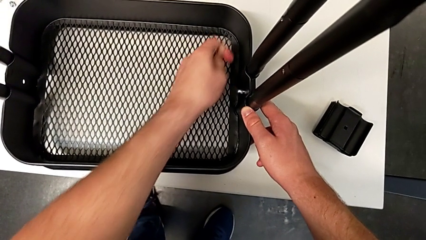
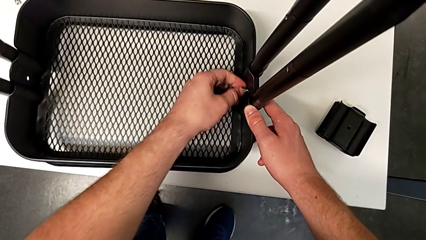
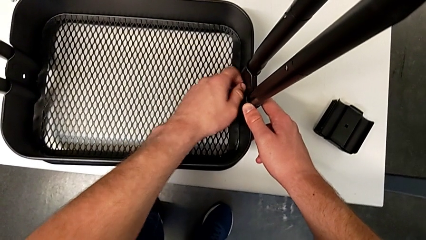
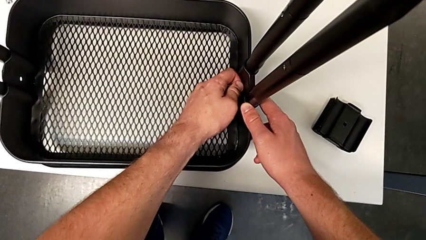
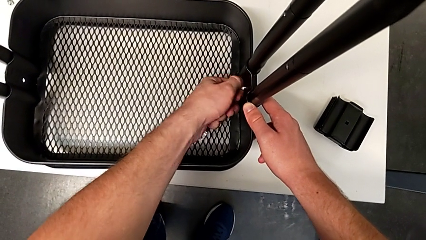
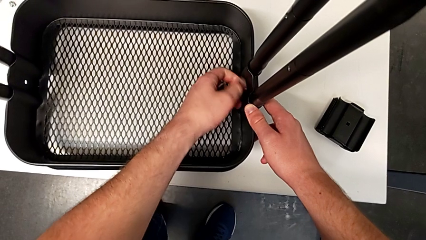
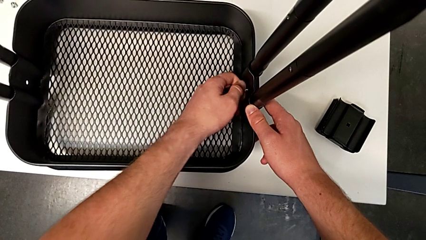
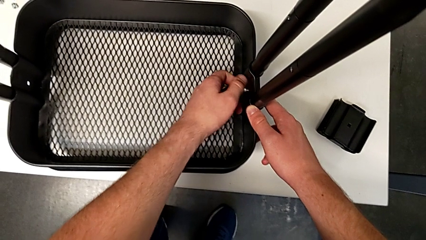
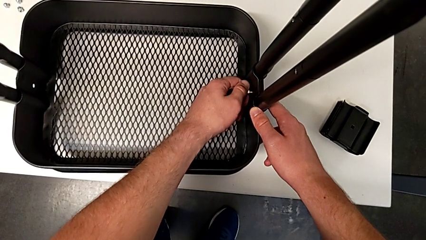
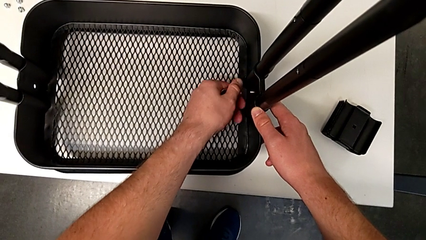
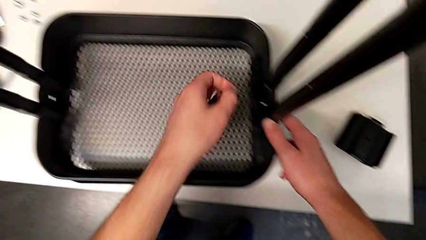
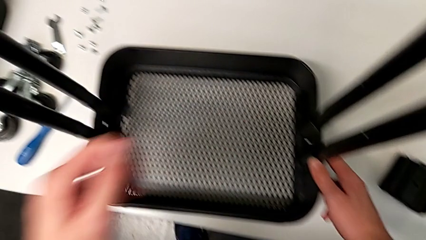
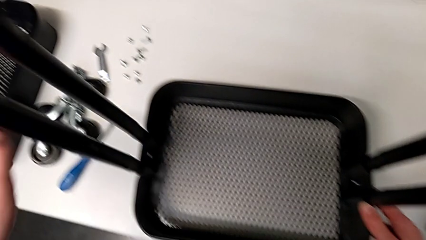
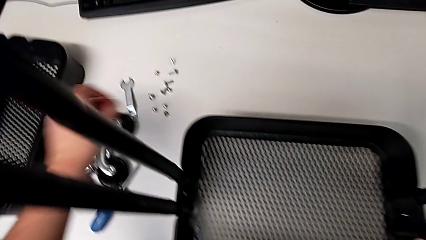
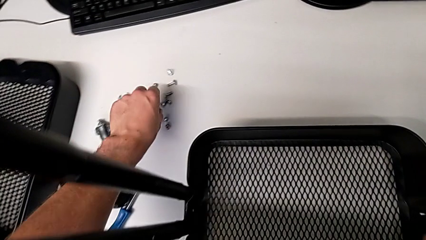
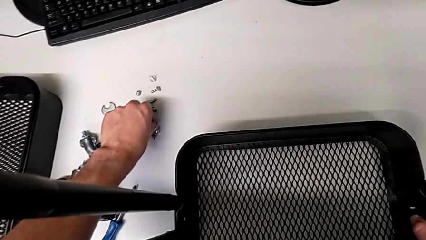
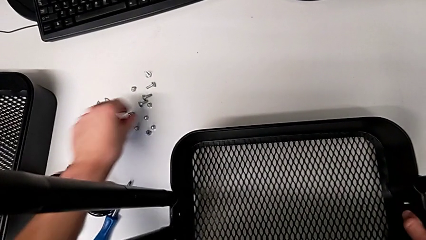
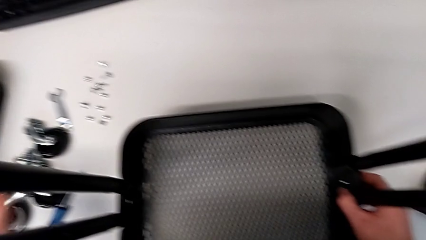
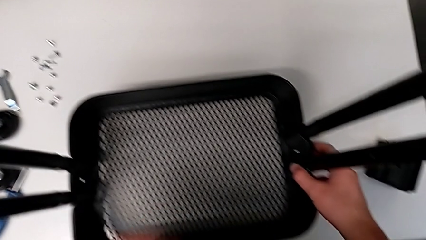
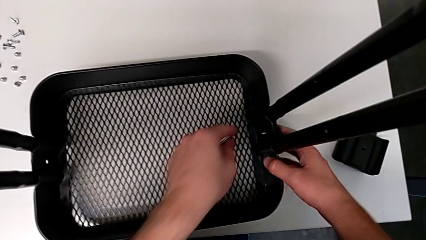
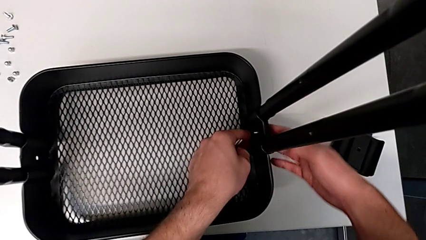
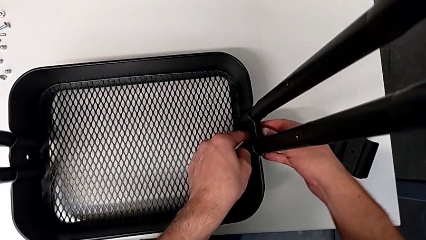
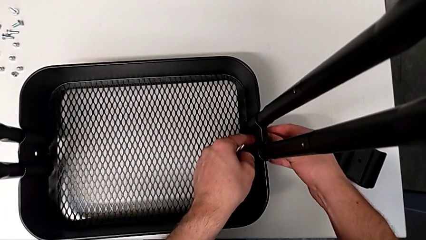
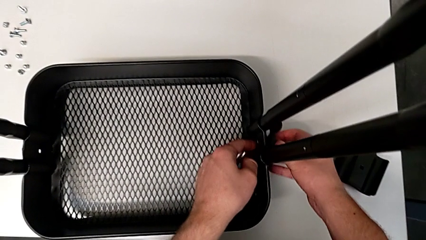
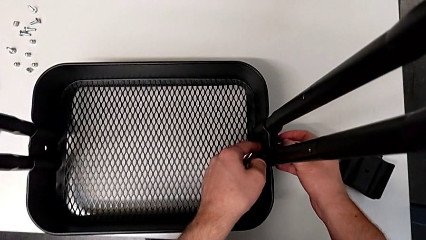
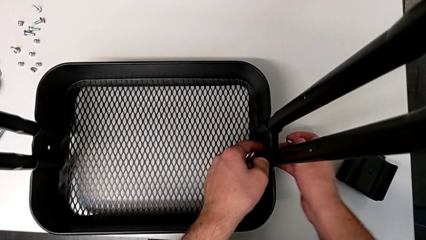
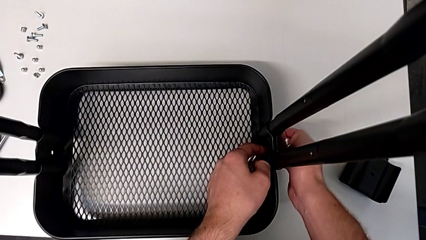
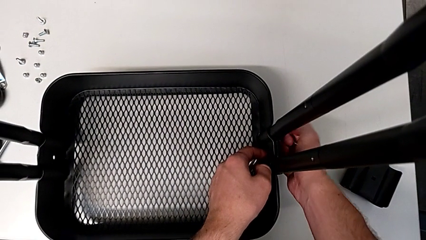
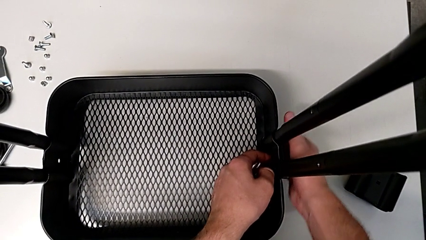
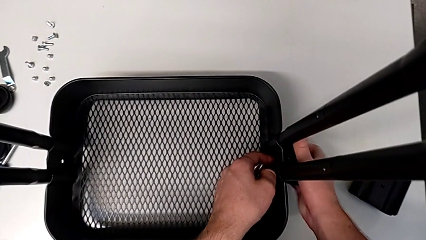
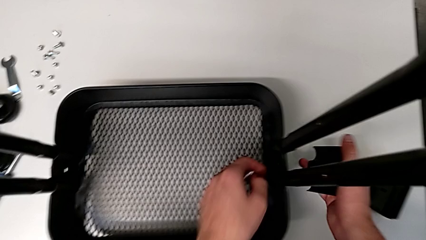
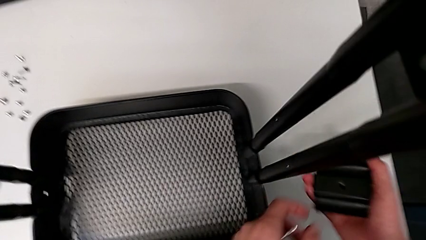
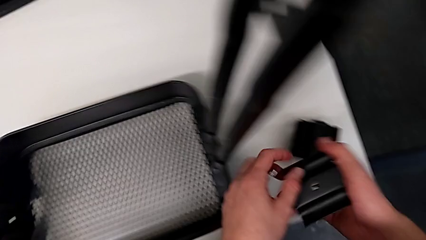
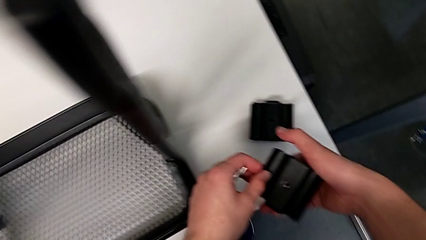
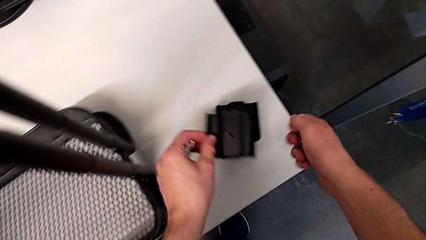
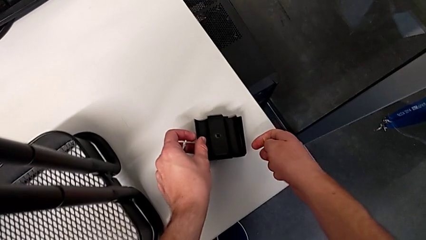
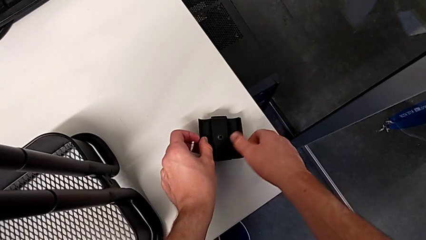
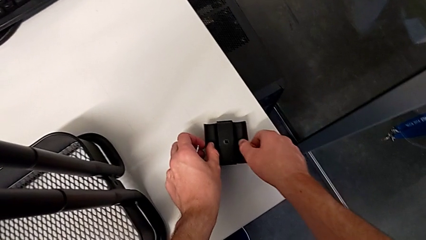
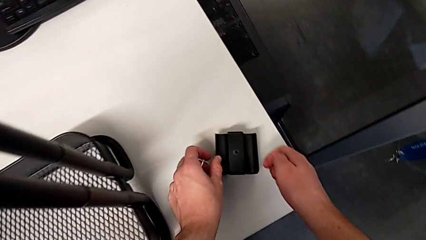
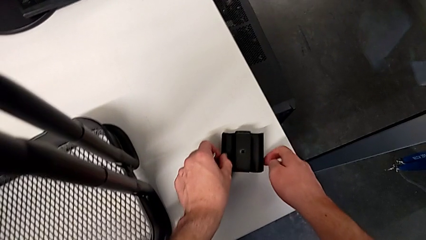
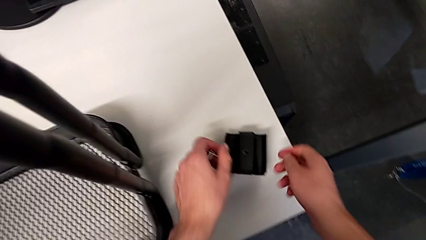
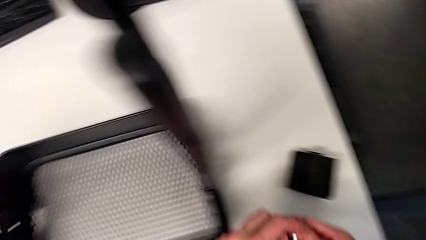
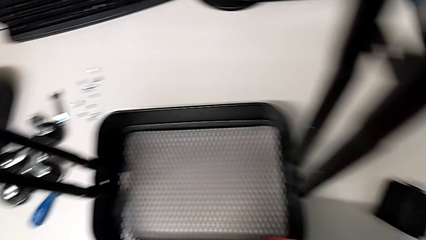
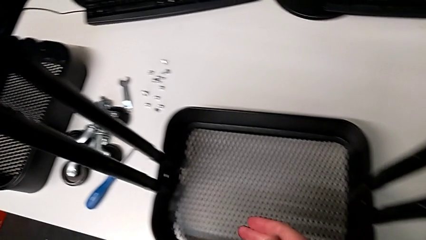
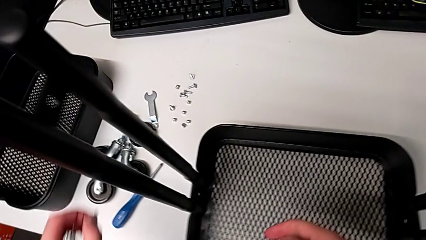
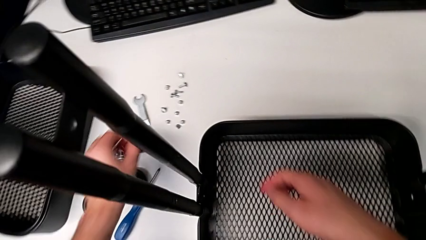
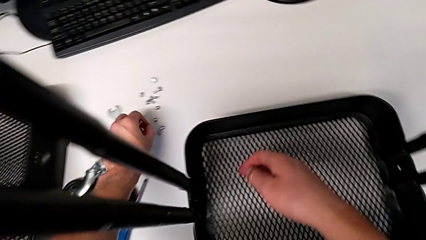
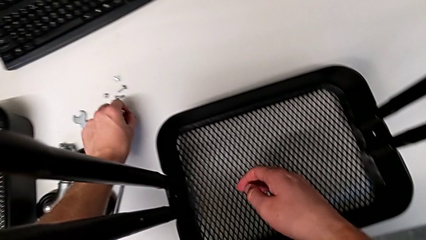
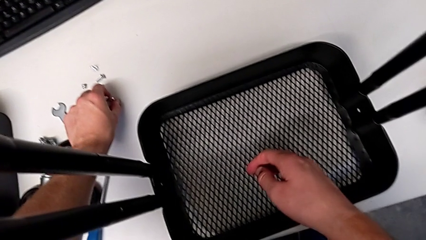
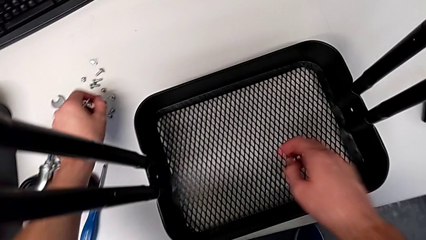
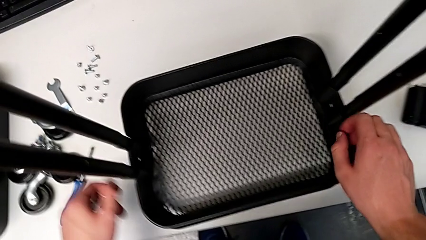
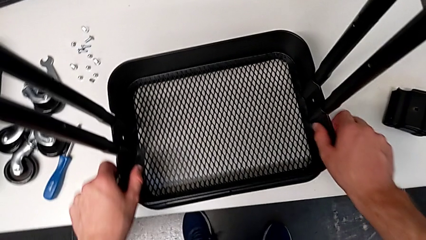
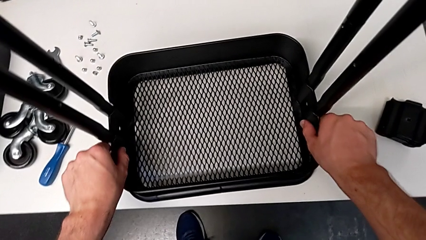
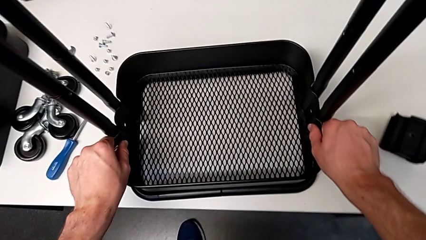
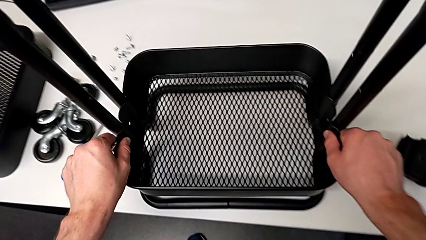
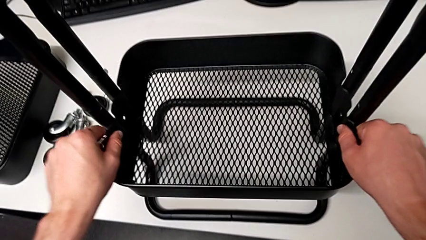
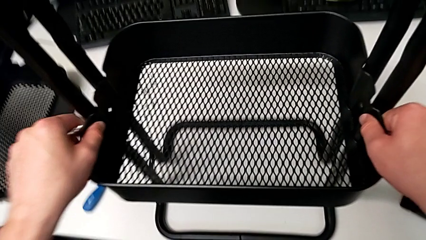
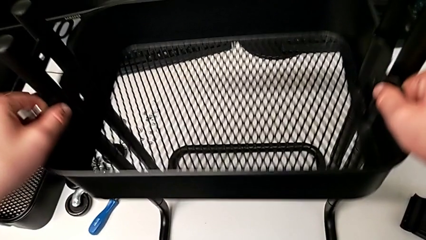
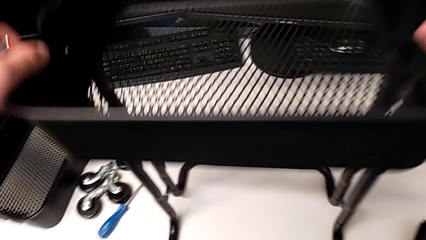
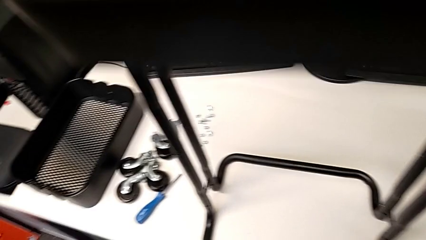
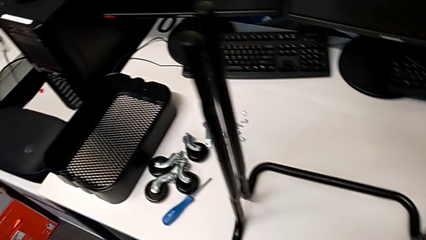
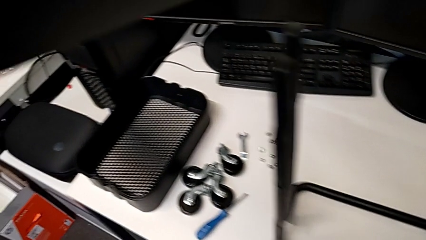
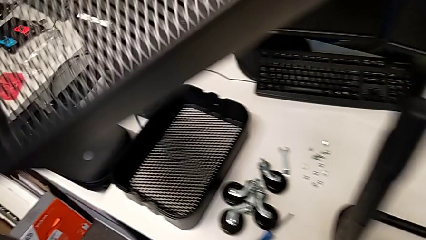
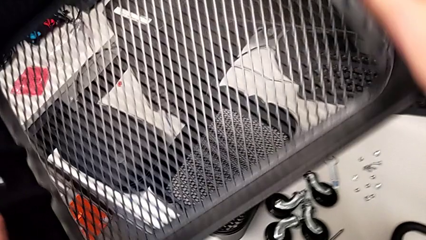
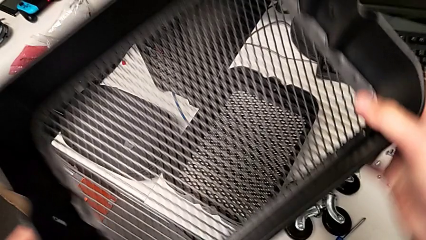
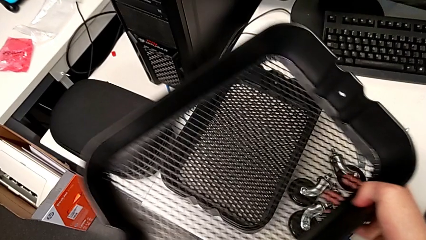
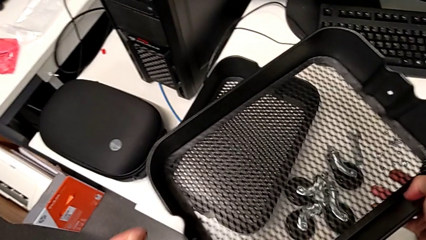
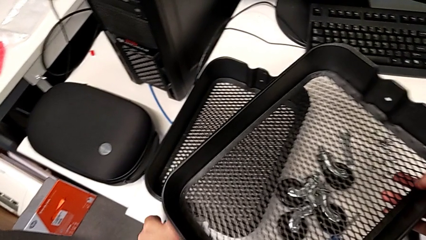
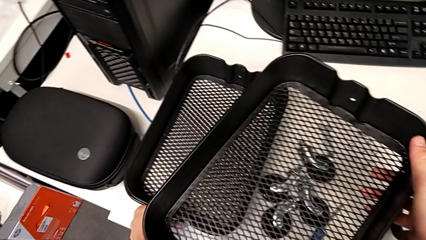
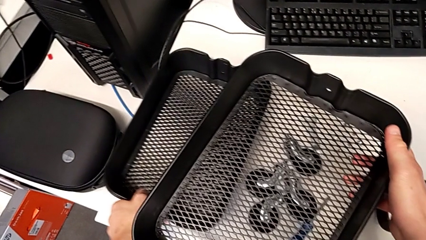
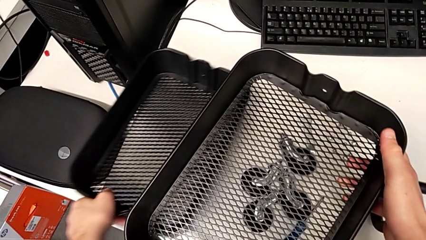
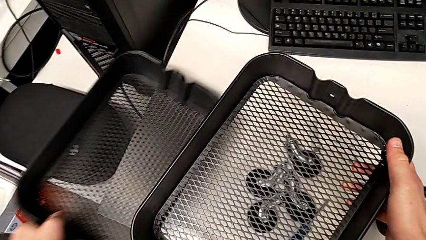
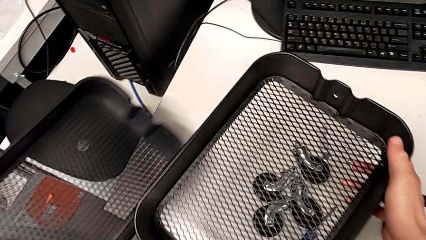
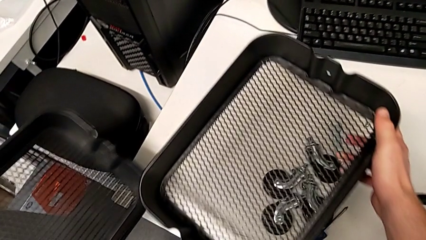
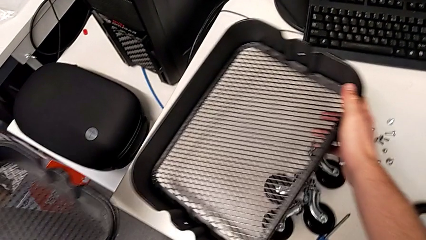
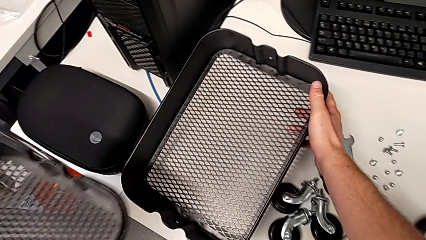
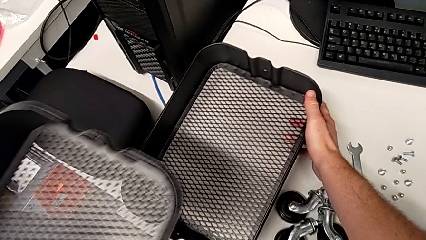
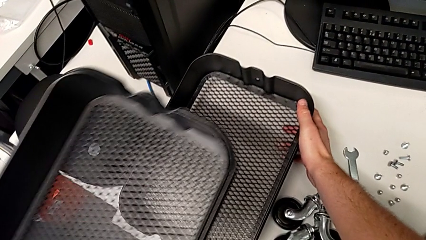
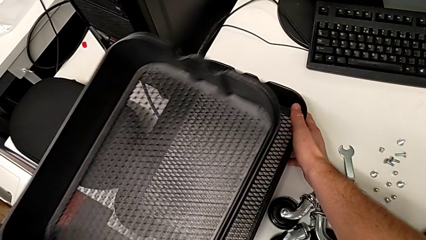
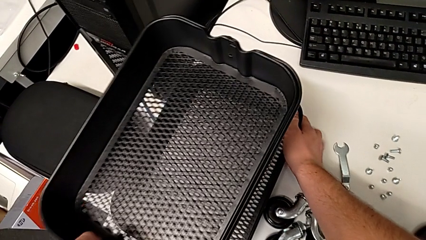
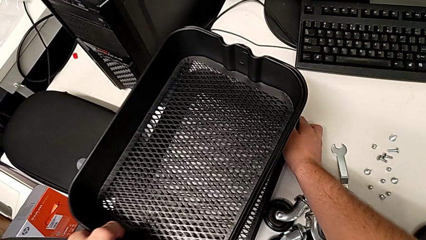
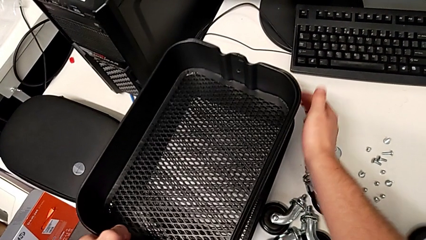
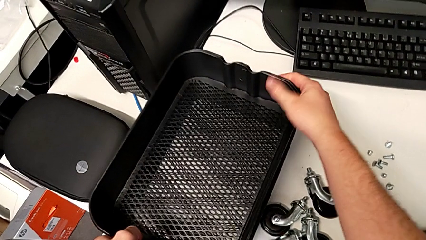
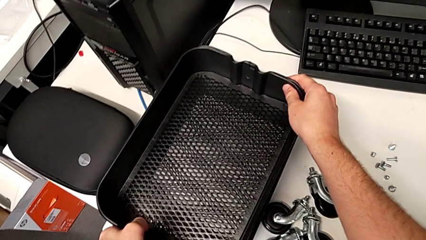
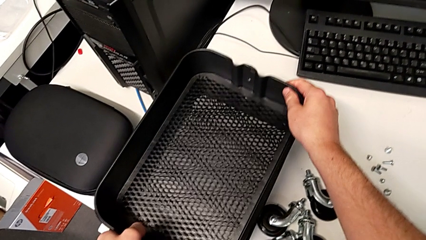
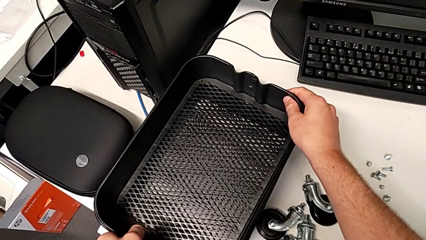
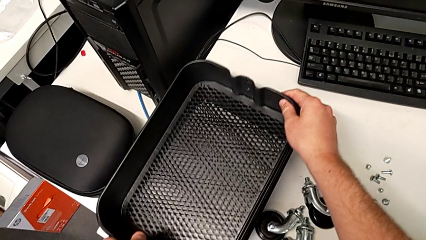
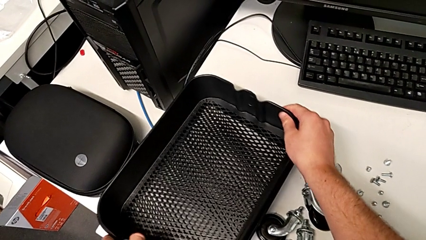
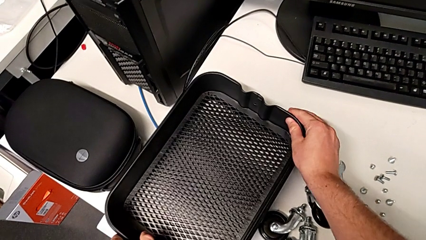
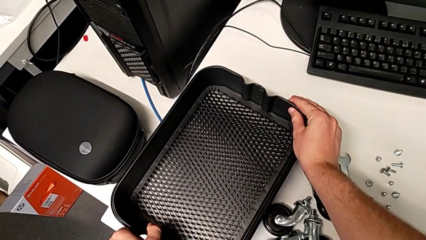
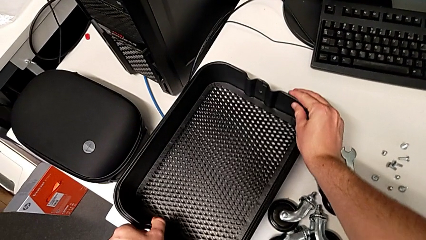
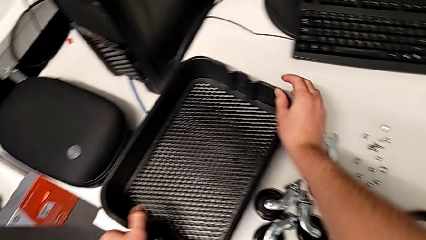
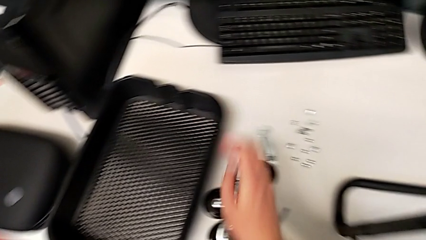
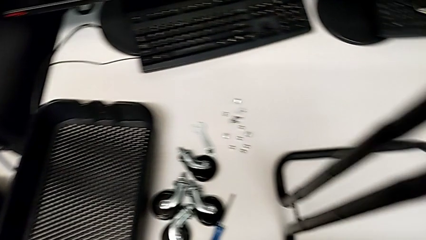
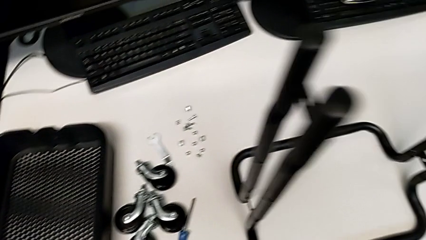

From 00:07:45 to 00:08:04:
The camera wearer is unscrewing the right bracket of the bottom tray. They unscrew the sixth hexagon cap nut, grab it and place it. They grab the sixth screw, grab the sixth bracket twice, place the sixth bracket and place the sixth screw. They approach the third grid tray, grab it and place it. They grab the first grid tray, grab the second grid tray, place the third grid tray, lift the first grid tray, place the third grid tray, place the second grid tray and place the first grid tray.
